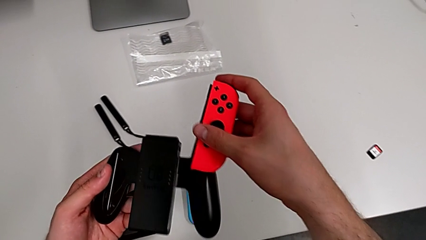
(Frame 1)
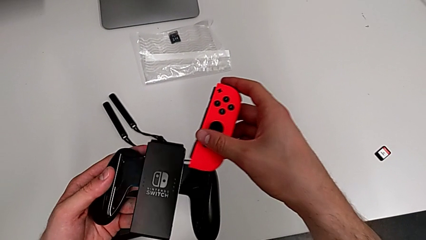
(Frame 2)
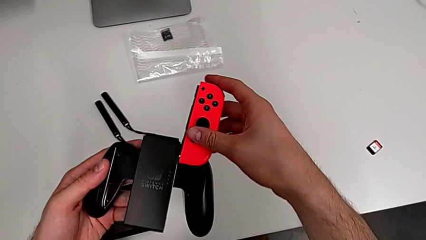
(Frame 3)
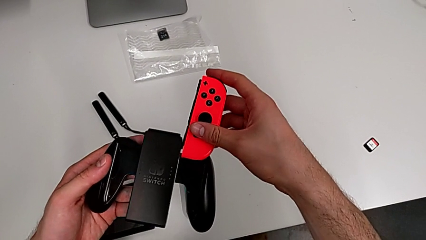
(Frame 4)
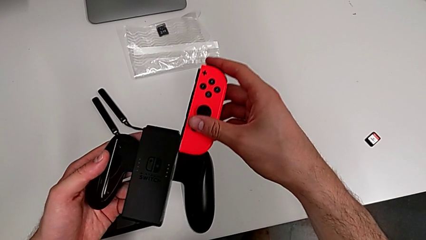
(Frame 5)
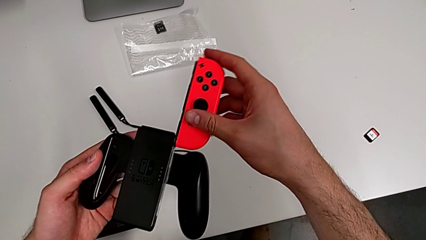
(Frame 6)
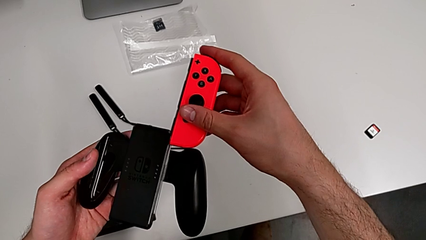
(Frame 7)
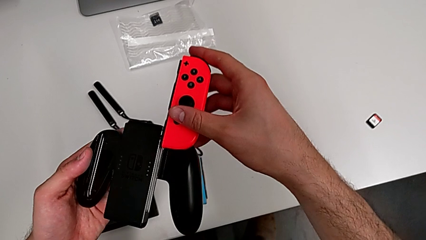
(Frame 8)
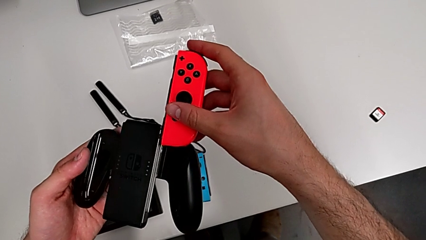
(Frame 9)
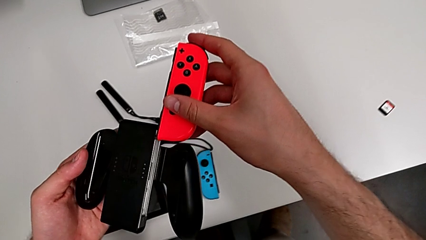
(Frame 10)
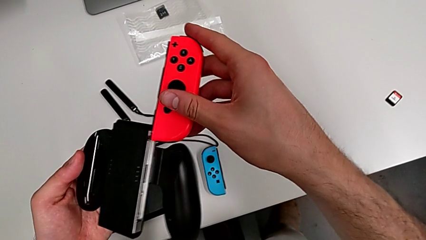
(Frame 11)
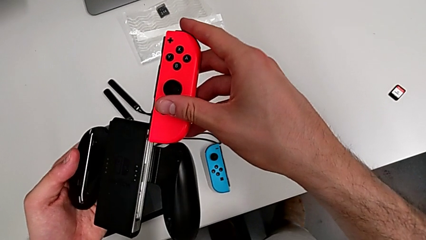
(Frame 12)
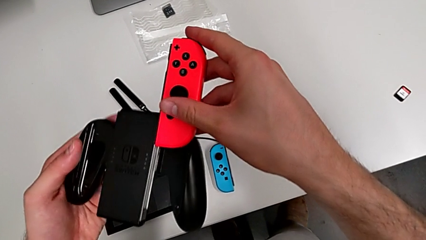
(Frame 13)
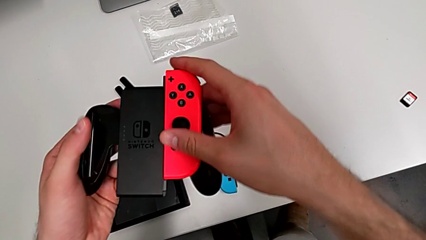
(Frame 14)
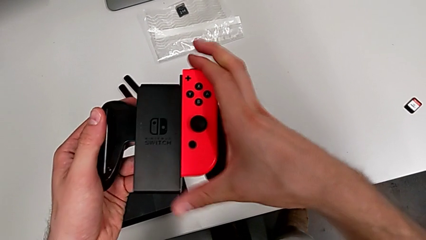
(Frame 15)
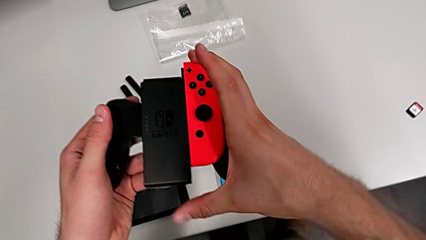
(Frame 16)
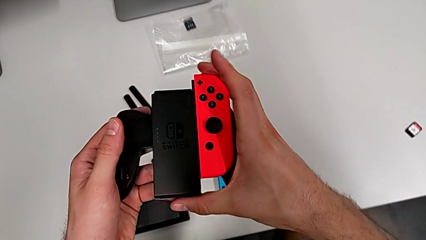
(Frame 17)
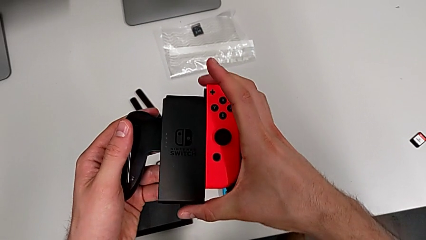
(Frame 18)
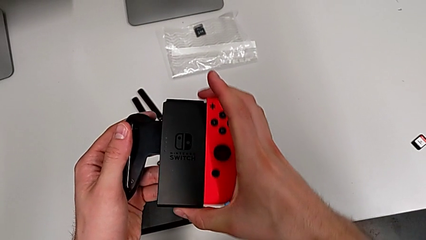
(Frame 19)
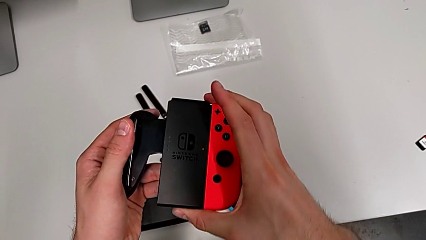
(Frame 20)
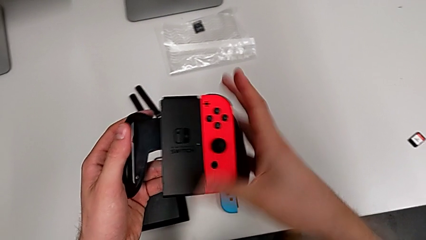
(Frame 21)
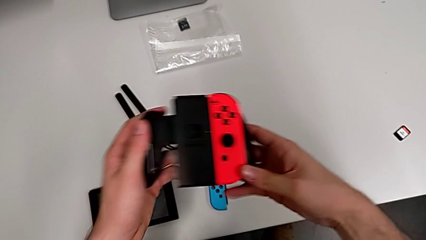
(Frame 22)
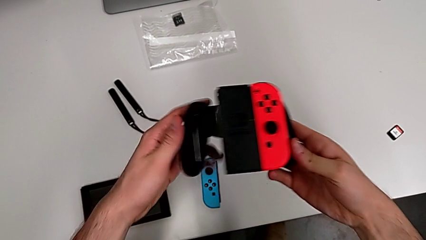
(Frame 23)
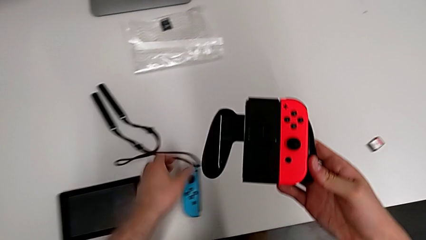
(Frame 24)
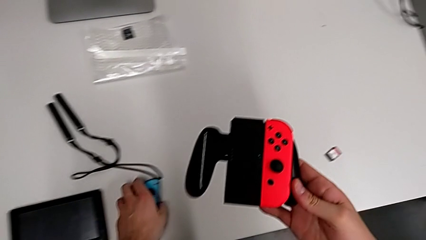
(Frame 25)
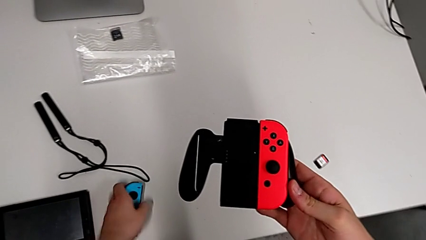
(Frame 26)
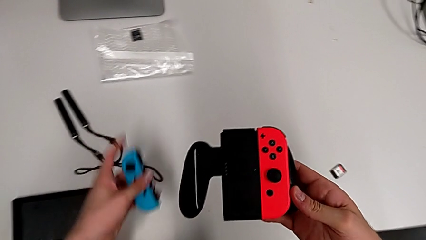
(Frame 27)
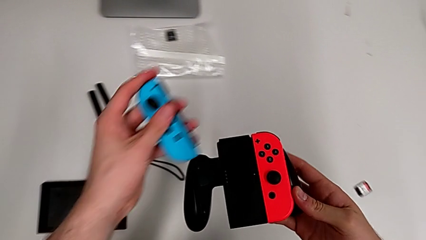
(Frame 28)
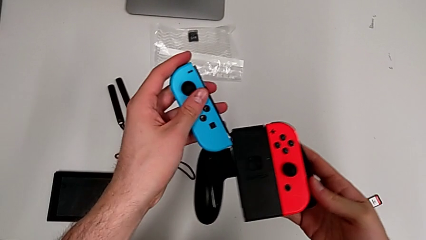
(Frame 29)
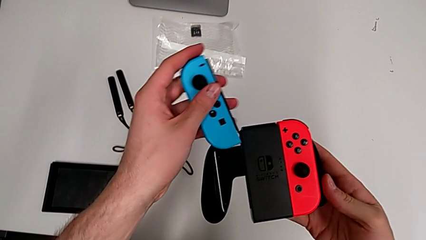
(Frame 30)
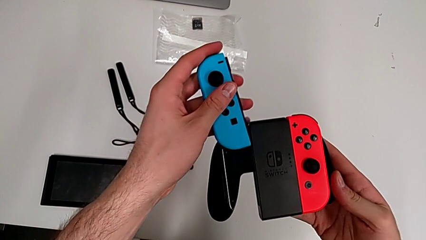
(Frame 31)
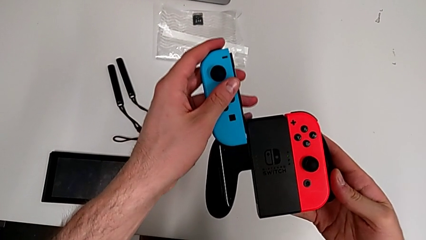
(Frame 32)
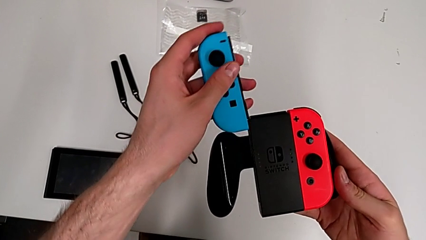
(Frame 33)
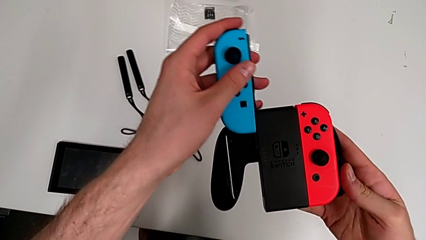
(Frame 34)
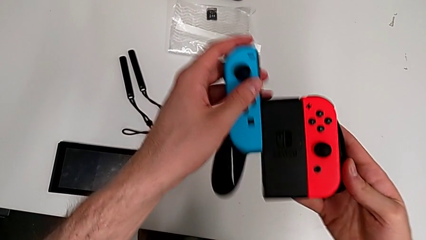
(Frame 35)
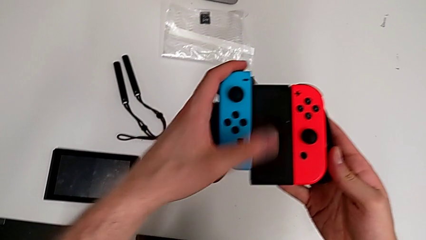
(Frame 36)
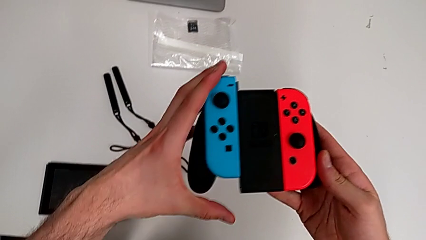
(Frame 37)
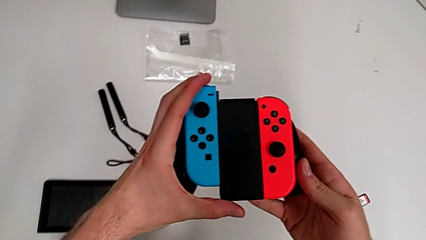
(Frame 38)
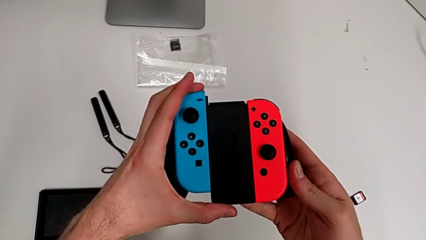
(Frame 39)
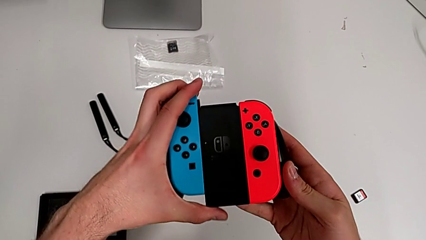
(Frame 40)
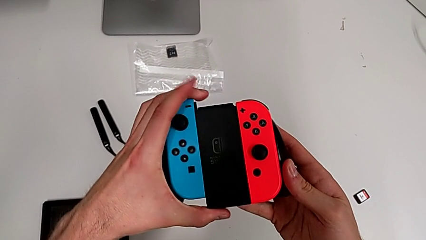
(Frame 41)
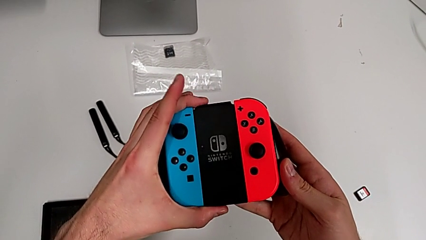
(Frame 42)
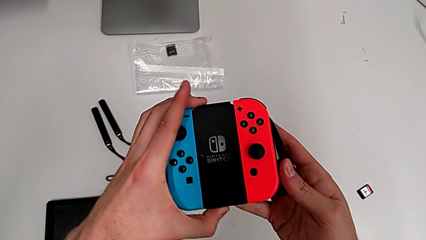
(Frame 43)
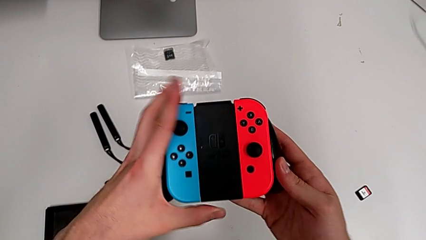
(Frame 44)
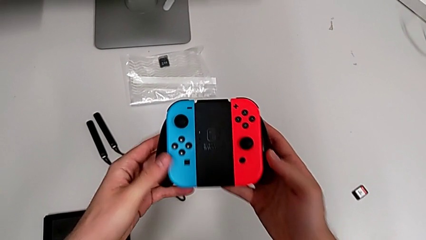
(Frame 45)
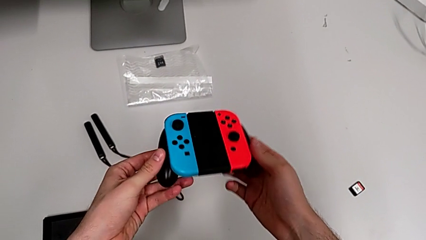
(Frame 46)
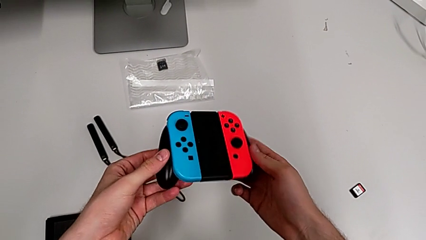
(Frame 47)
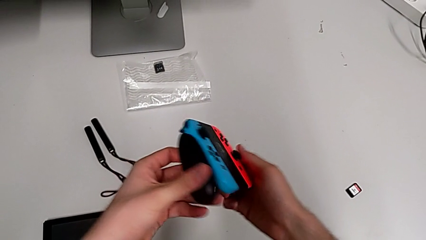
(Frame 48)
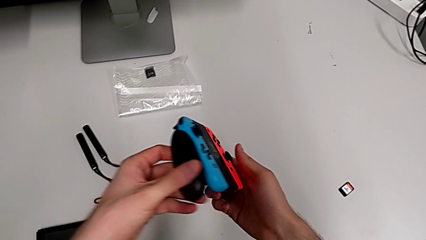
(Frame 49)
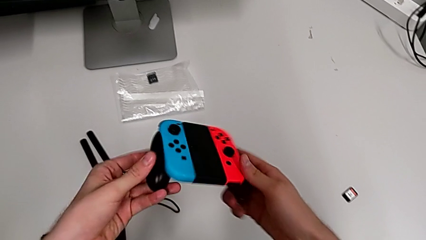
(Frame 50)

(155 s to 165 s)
The camera wearer is changing the Joy-Con controllers to the comfort grip. They grab the red Joy-Con controller, assemble it, grab the blue Joy-Con controller and assemble it.

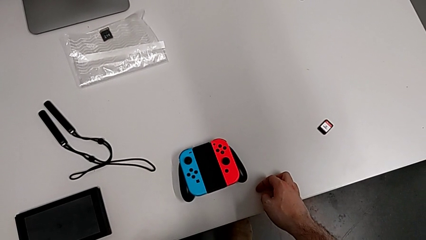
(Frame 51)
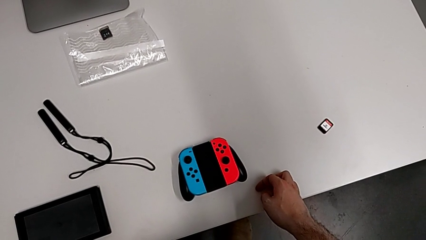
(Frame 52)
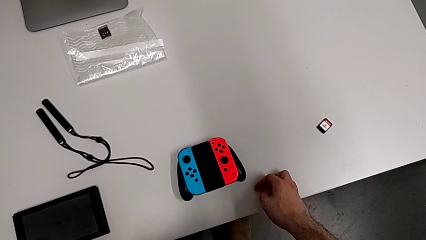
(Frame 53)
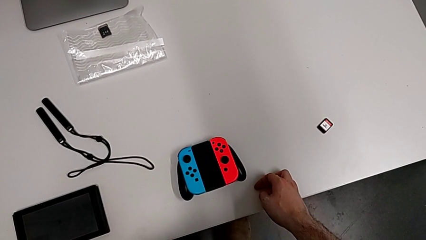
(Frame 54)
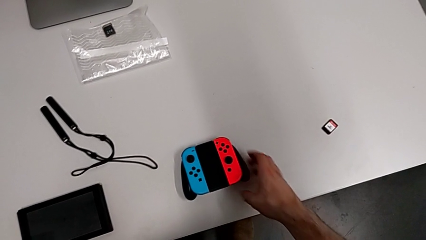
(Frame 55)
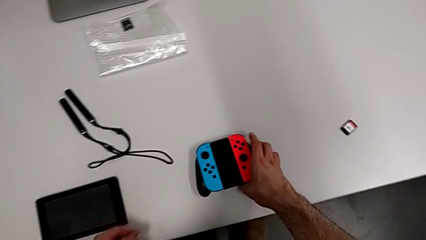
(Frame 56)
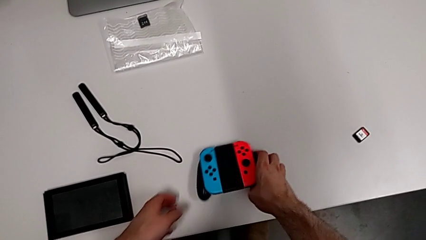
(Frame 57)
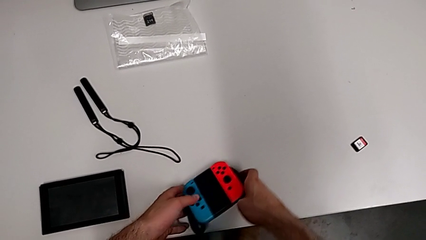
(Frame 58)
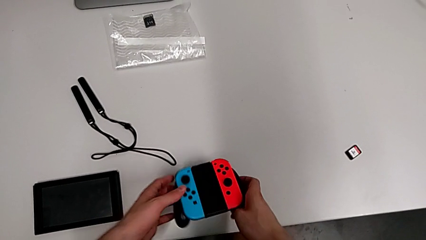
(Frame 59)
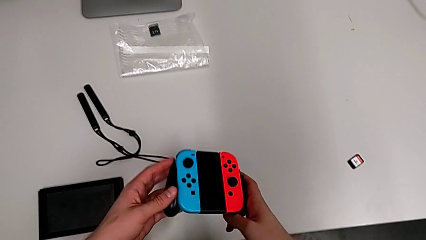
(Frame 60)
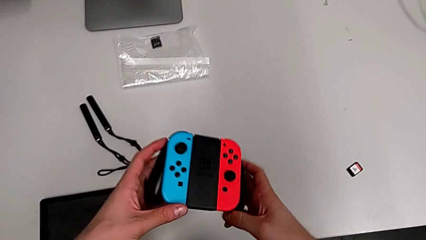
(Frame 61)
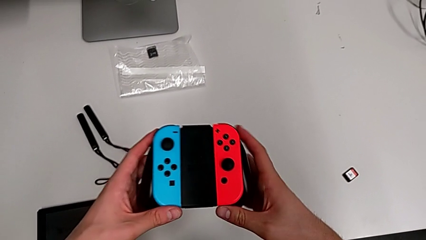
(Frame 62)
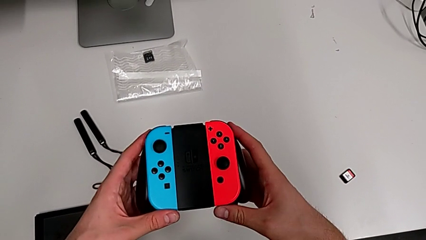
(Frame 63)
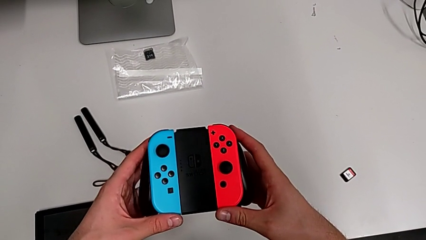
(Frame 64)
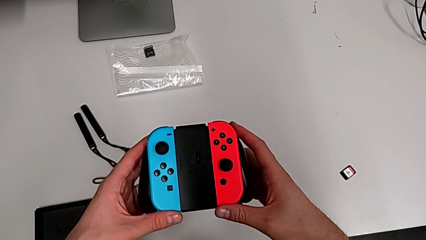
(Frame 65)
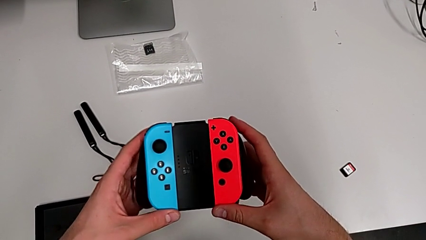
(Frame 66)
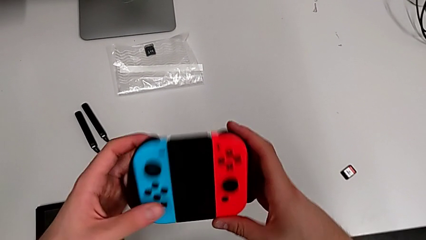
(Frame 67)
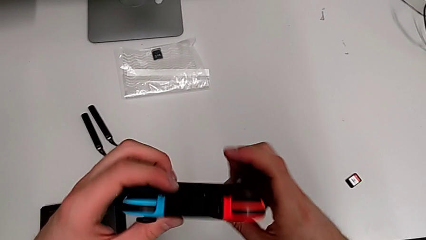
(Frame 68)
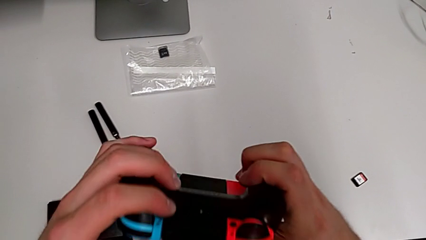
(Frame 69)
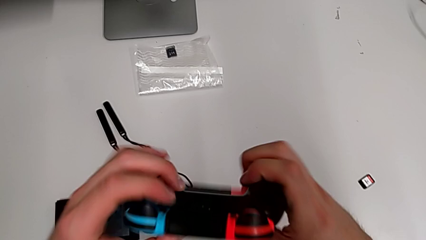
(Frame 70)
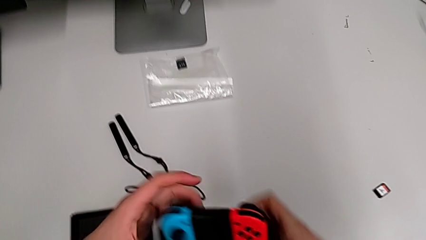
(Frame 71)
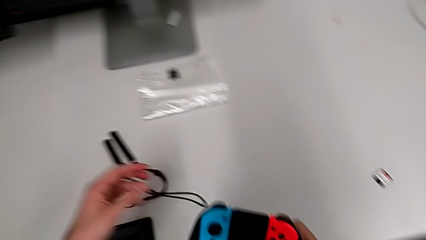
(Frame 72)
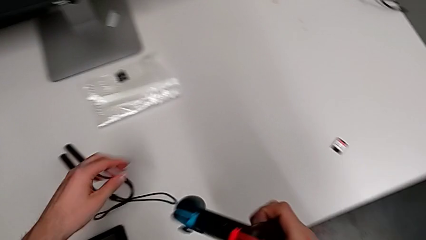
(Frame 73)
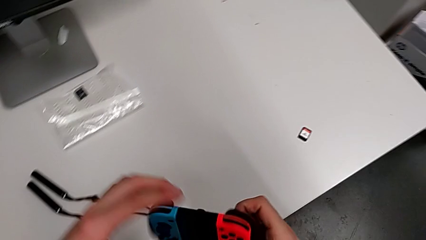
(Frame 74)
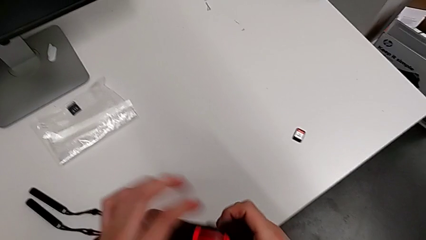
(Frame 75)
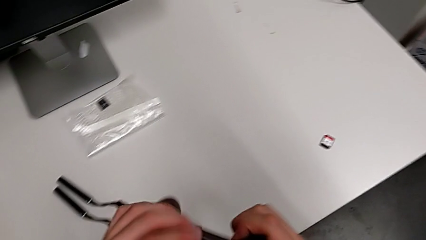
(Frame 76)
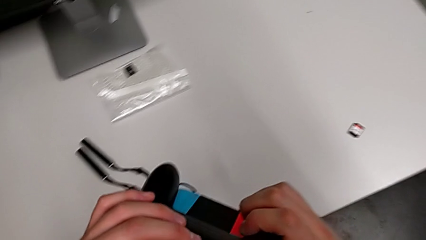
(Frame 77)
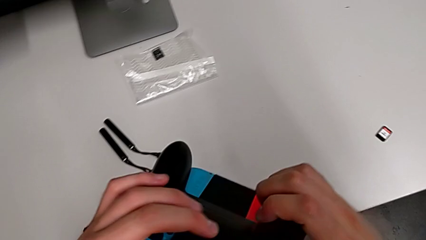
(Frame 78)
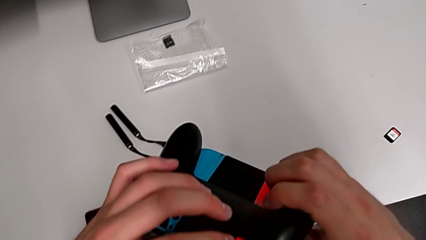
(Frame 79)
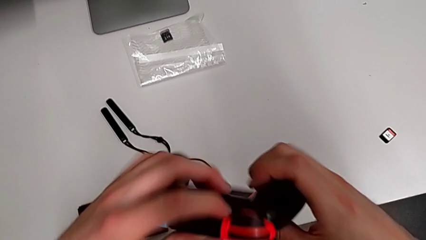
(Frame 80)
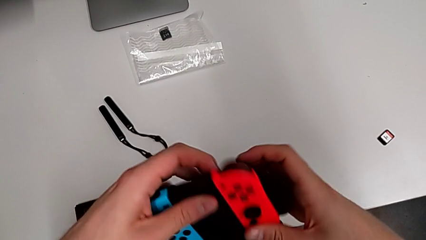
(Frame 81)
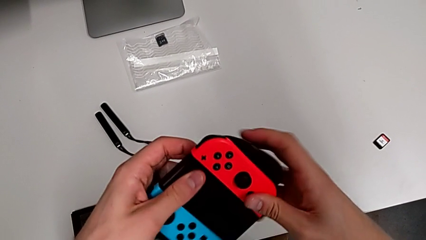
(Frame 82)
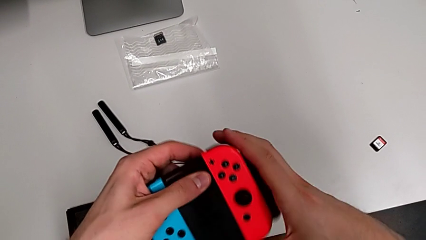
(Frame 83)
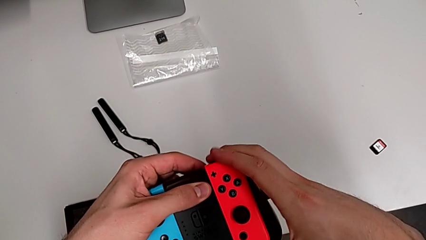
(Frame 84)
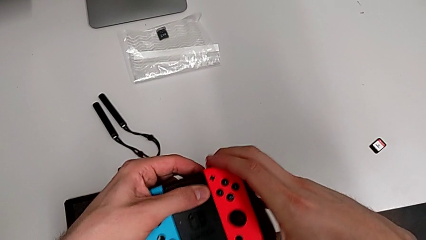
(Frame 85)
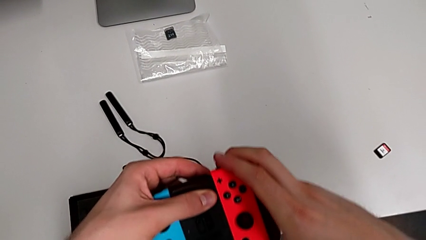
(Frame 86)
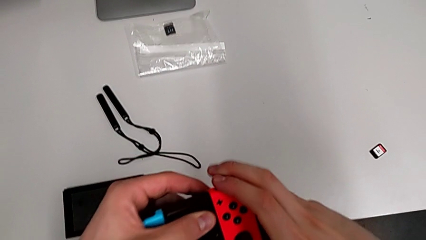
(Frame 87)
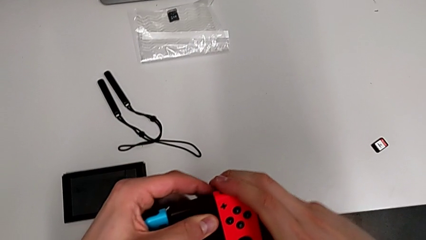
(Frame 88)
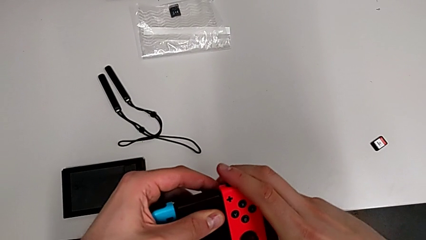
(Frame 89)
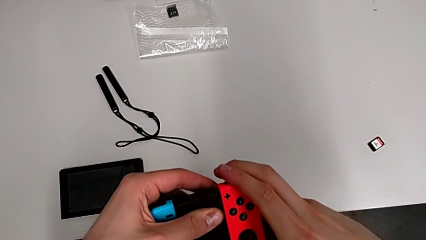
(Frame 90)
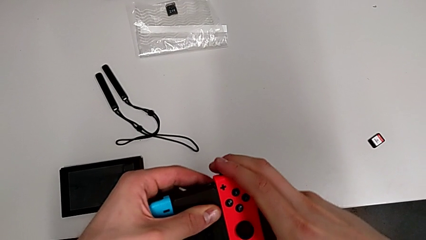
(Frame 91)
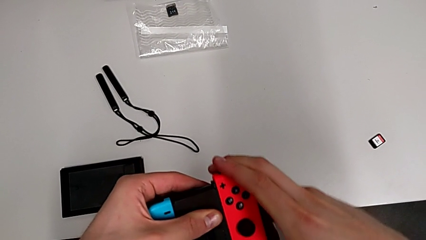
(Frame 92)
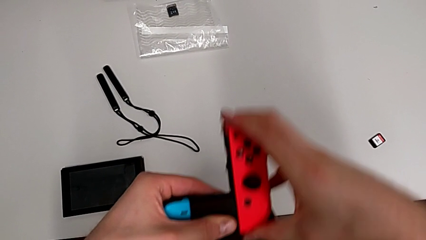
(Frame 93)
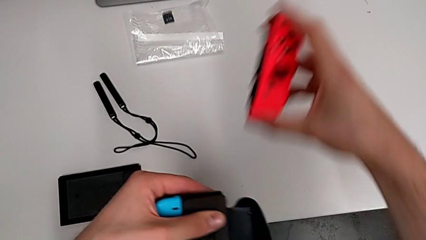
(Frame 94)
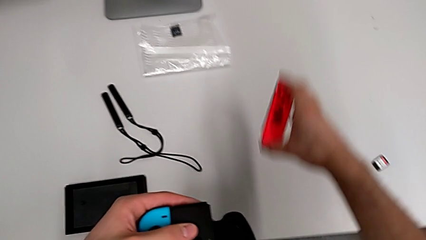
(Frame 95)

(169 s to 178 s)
The camera wearer is changing the Joy-Con controllers to the Joy-Con strap. They grab the comfort grip, rotate it and withdraw the red Joy-Con controller.
